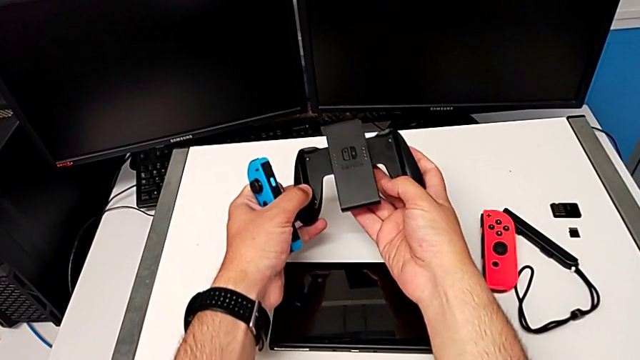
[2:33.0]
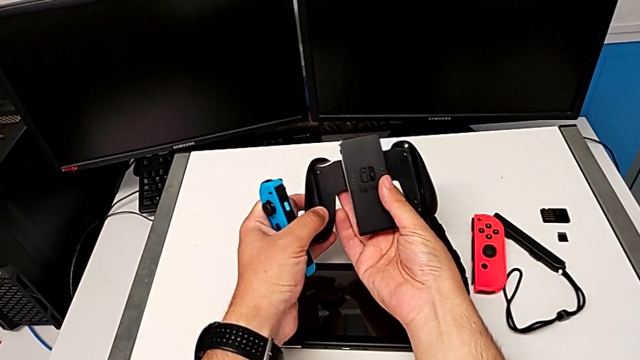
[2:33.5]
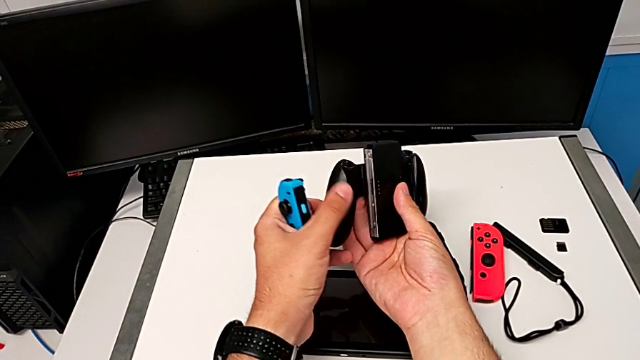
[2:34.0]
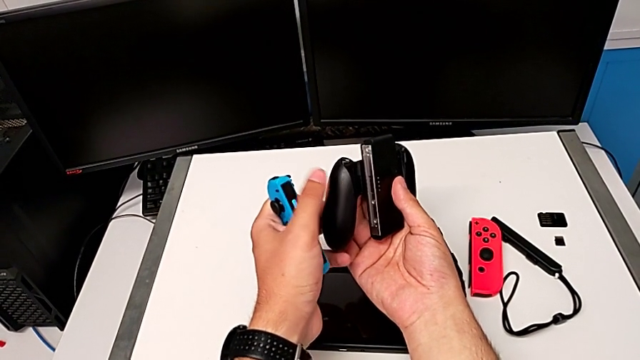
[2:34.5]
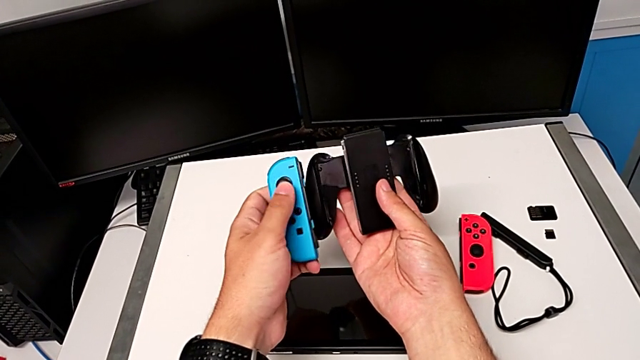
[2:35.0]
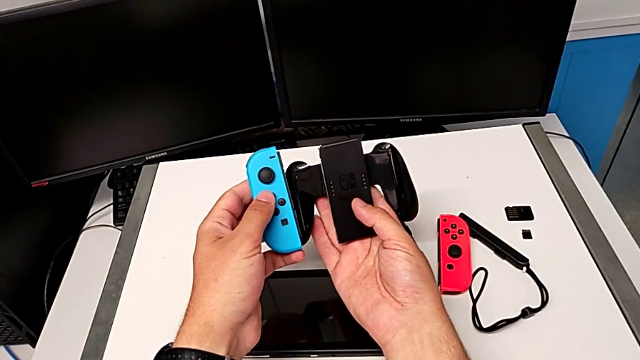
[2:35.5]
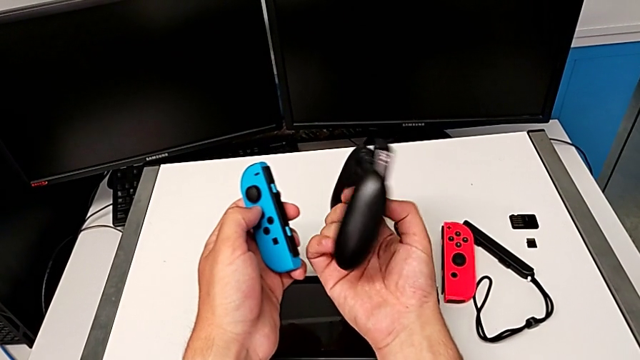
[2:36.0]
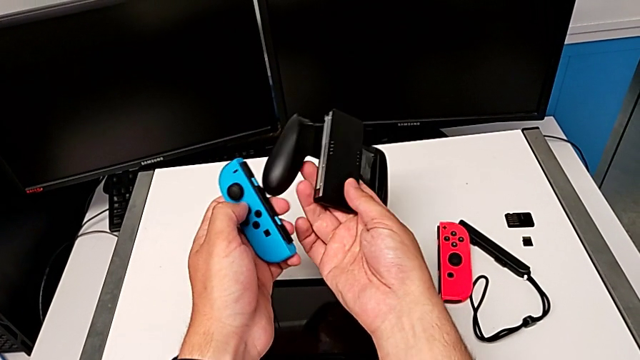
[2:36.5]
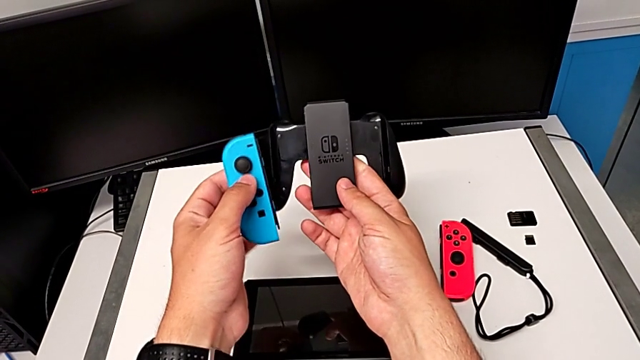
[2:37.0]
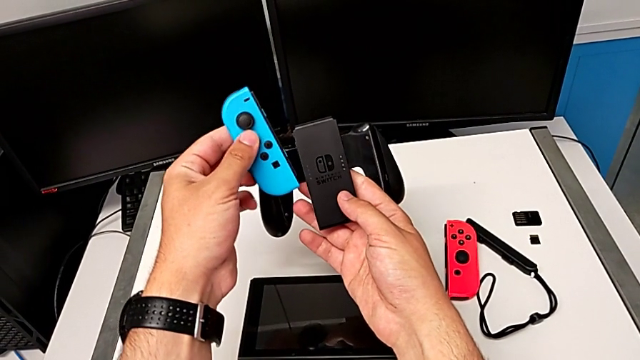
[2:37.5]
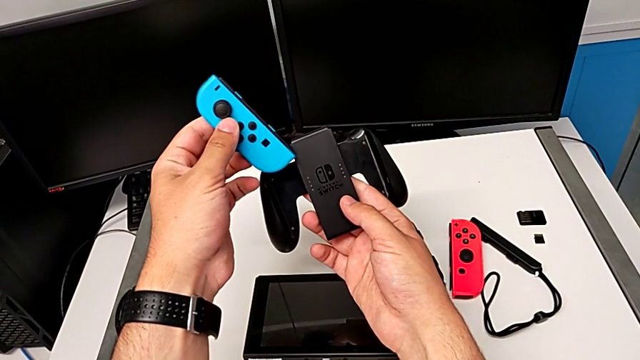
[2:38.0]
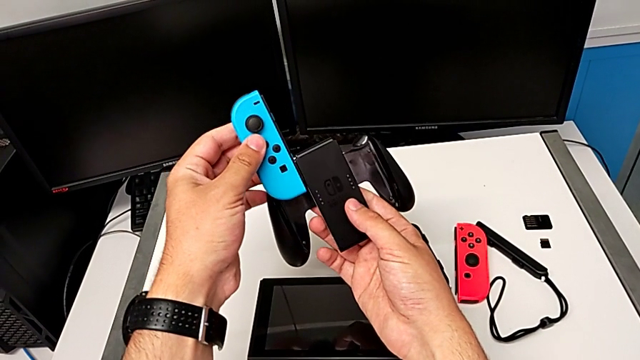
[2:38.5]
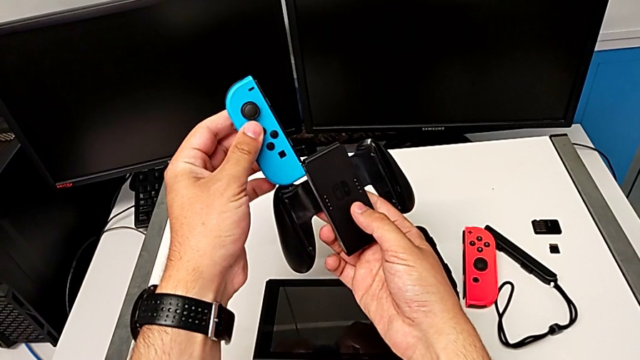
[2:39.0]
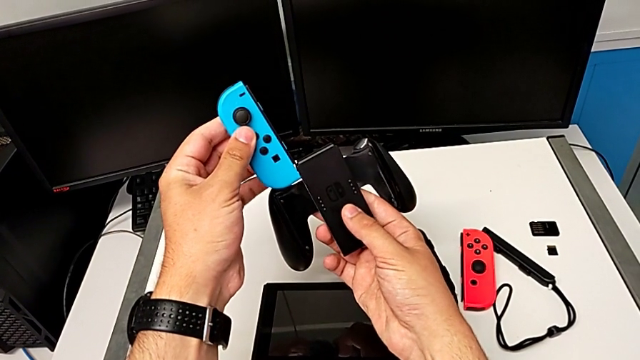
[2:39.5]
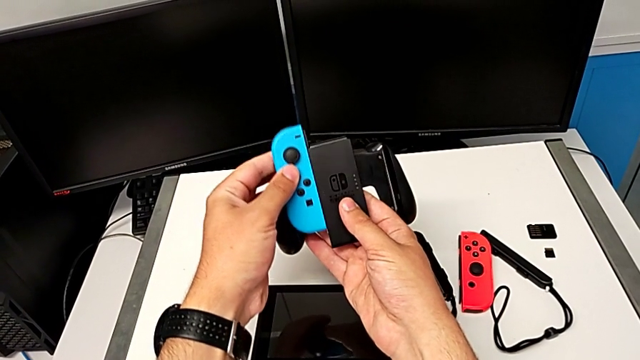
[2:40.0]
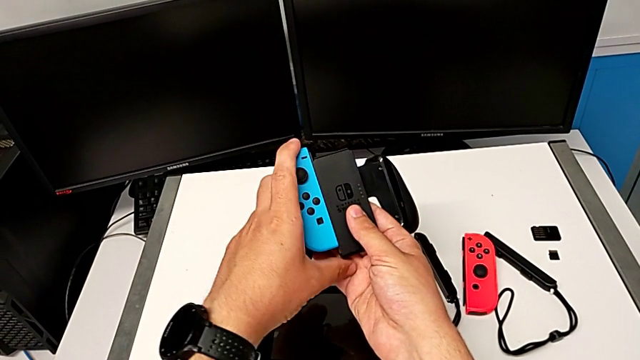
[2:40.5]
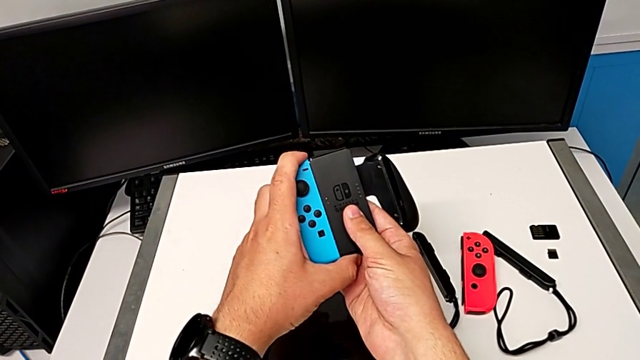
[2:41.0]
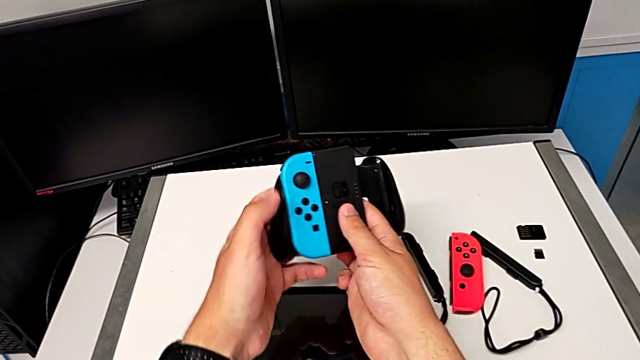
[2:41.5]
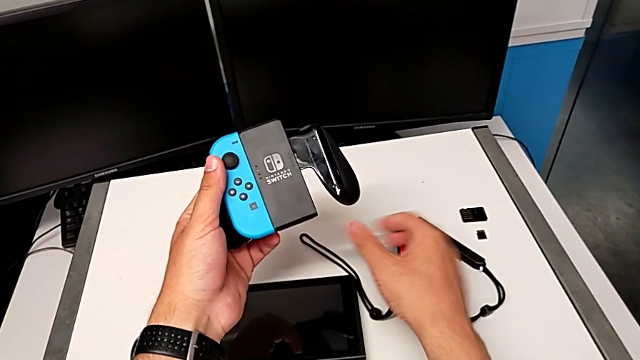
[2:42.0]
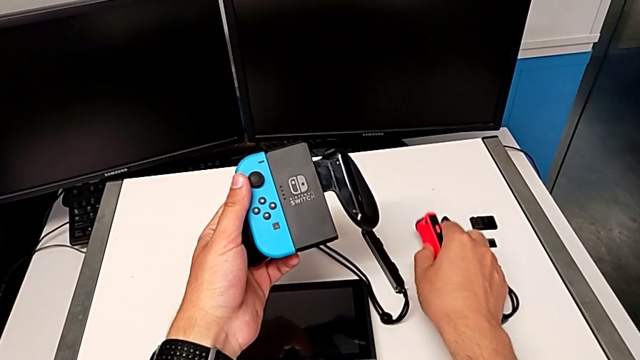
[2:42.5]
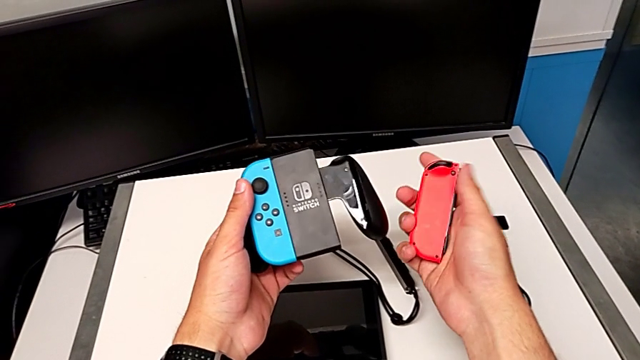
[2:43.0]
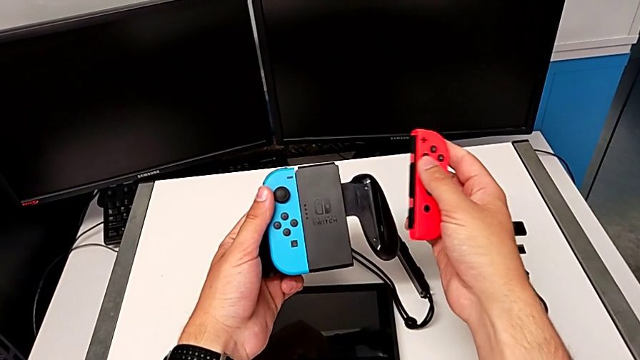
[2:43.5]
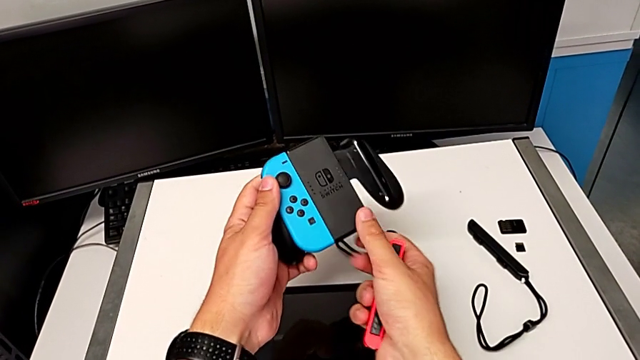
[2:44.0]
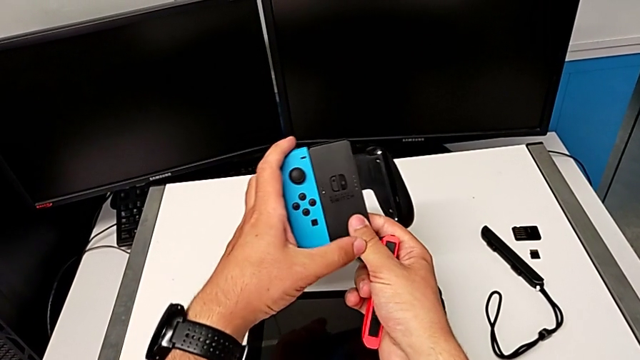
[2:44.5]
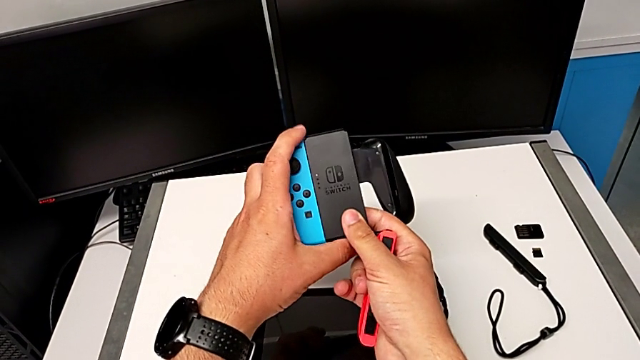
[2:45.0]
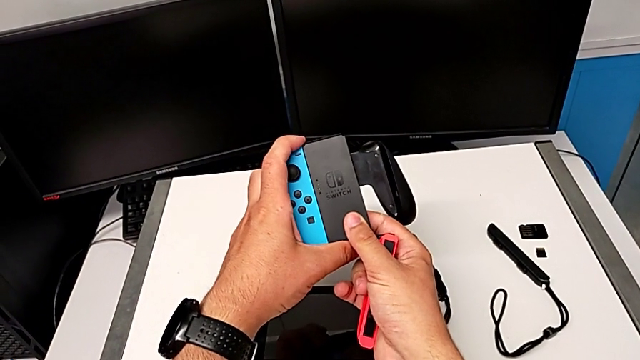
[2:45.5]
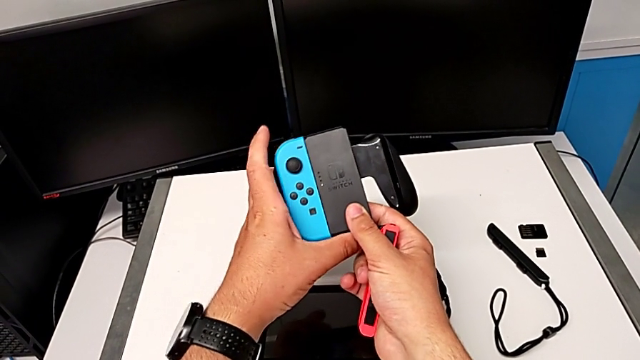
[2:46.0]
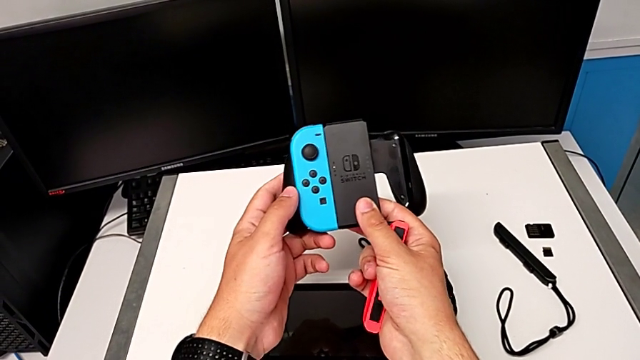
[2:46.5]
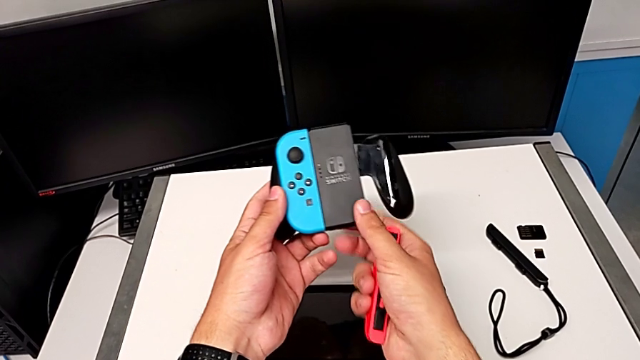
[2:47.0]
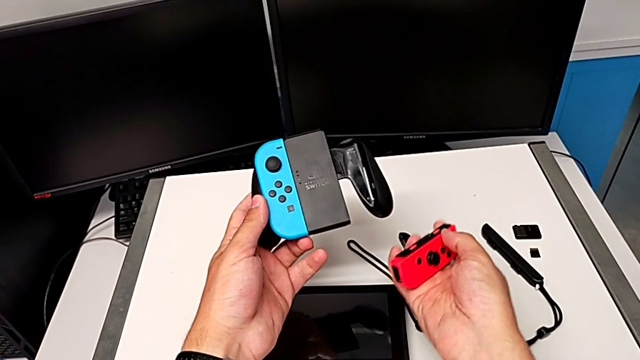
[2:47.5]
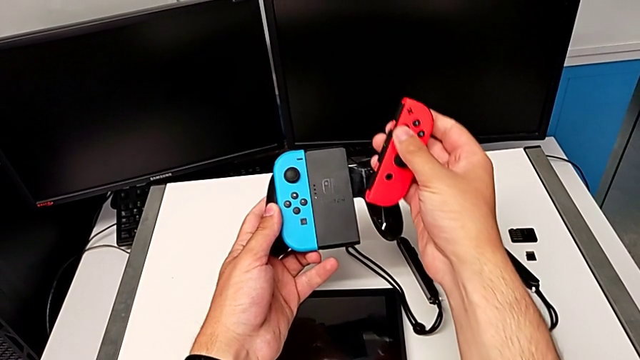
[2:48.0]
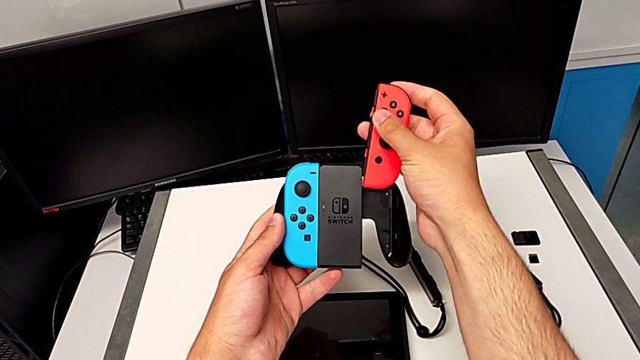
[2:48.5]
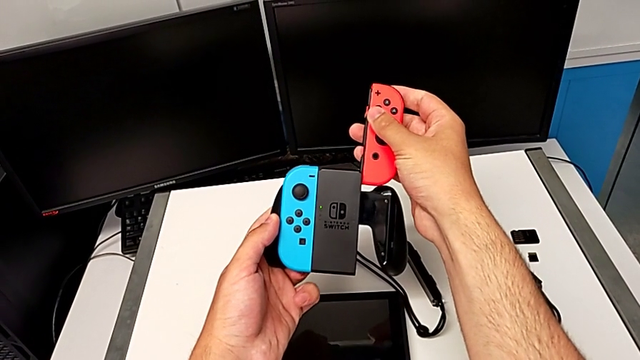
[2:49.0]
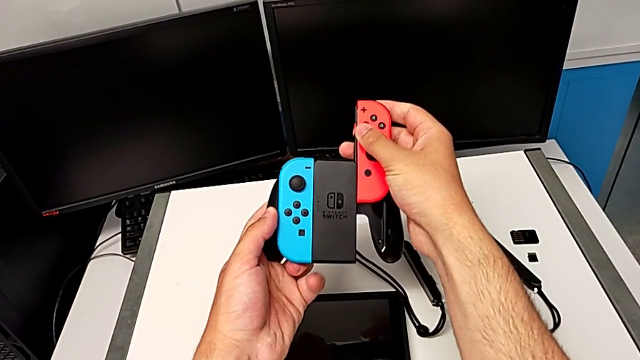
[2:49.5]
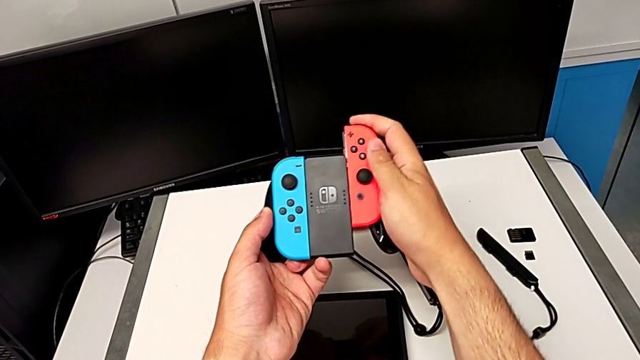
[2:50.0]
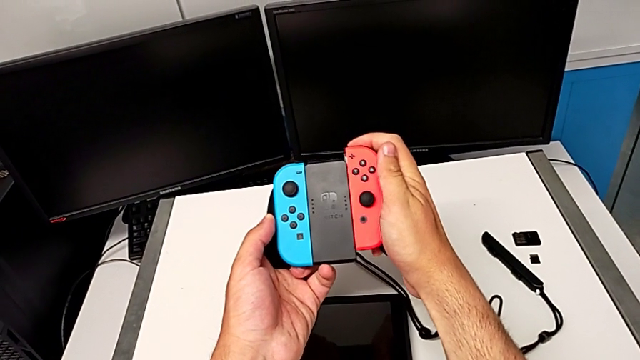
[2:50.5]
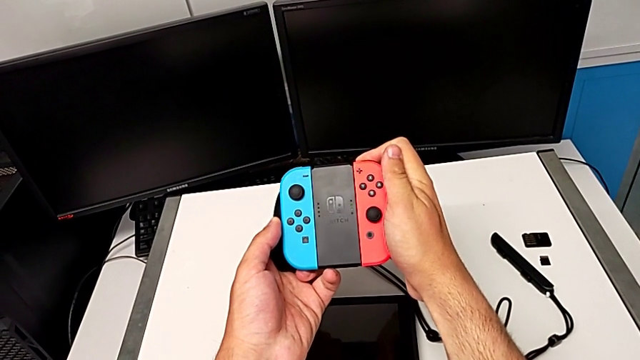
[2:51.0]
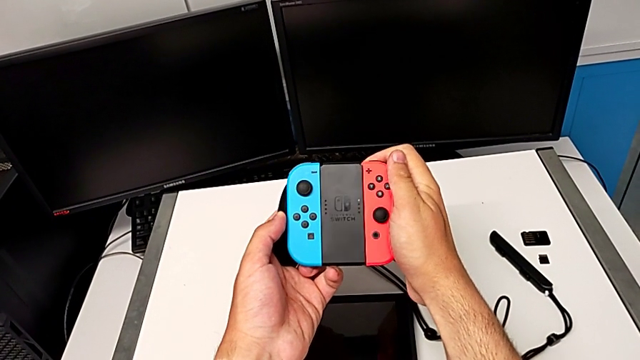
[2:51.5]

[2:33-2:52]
The camera wearer assembles the Joy-Con controller and the comfort grip. They inspect the Joy-Con controller, align the blue Joy-Con controller, assemble the blue comfort grip, grab the red Joy-Con controller, lift it, press the blue Joy-Con controller, grab the comfort grip, align the red Joy-Con controller and slide it.

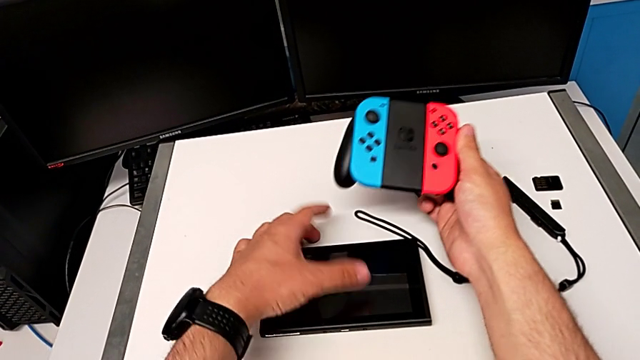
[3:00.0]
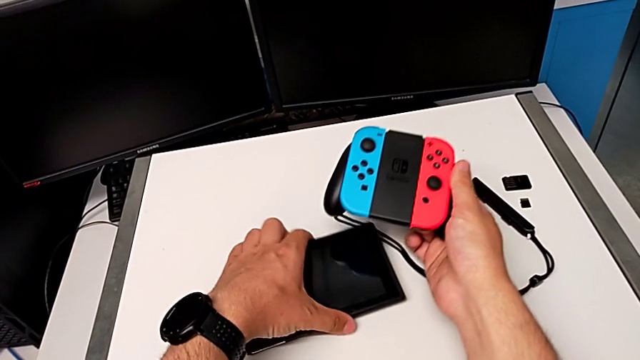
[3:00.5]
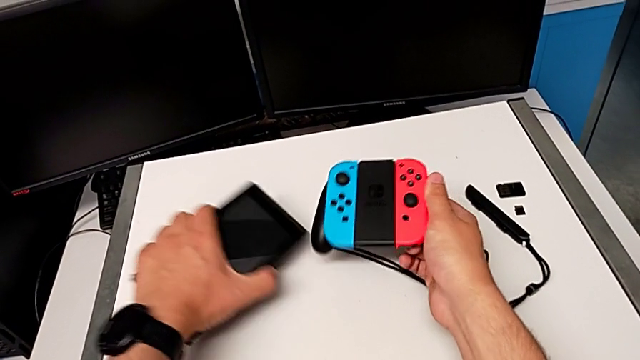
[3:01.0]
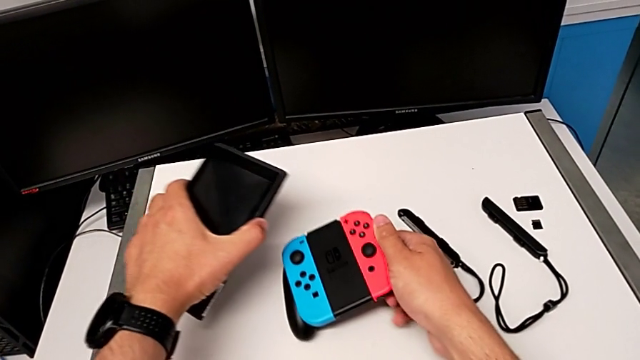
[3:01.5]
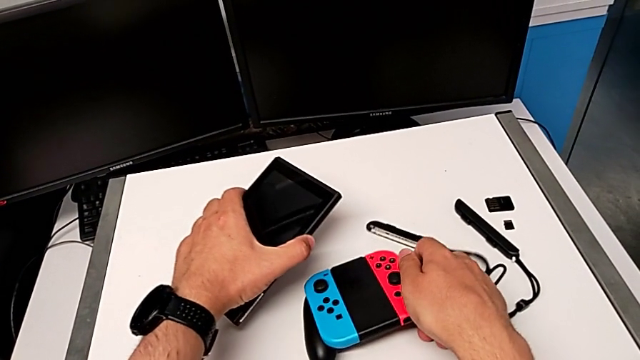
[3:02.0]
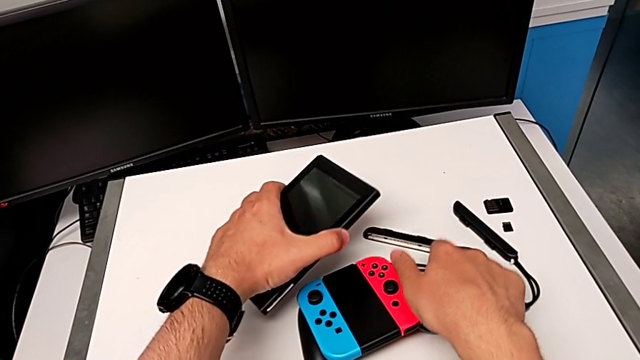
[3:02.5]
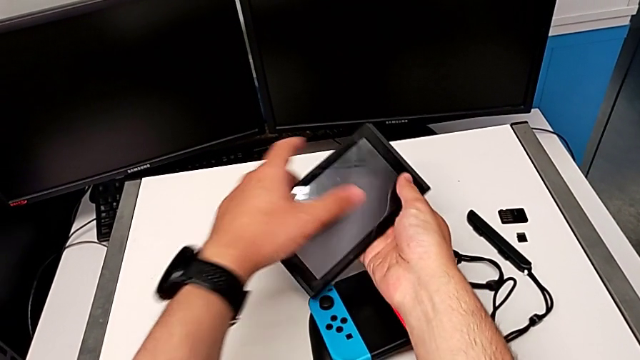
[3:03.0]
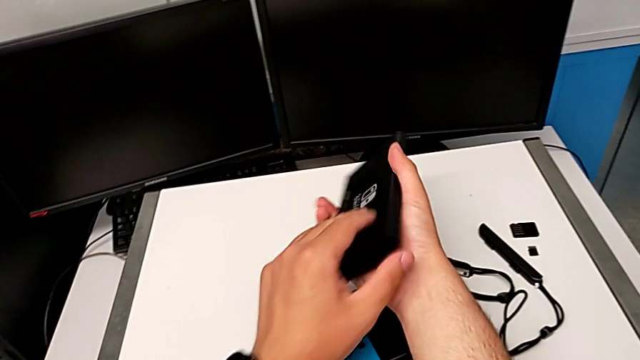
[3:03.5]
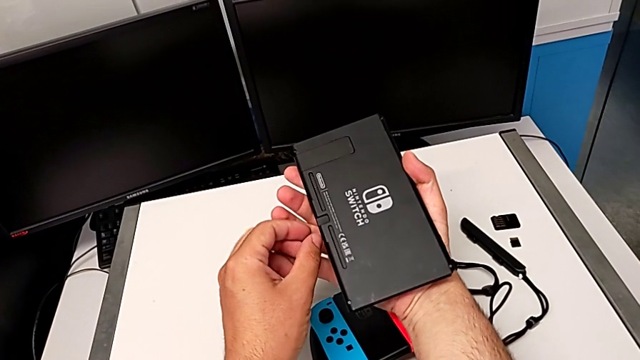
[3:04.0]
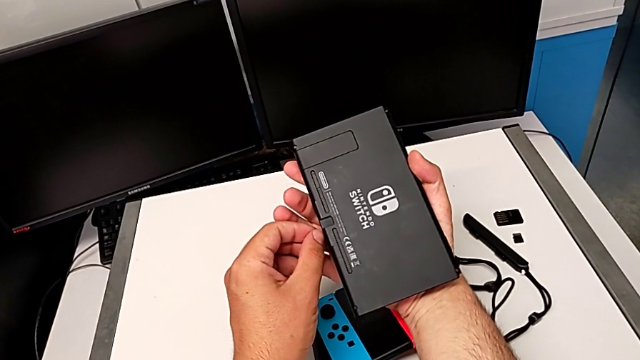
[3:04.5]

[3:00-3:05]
The camera wearer is placing the Nintendo Switch on a kickstand. They grab the Nintendo Switch, lift it, place the comfort grip and rotate the Nintendo Switch.
